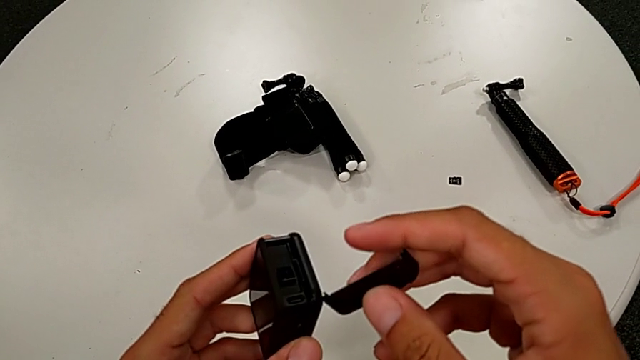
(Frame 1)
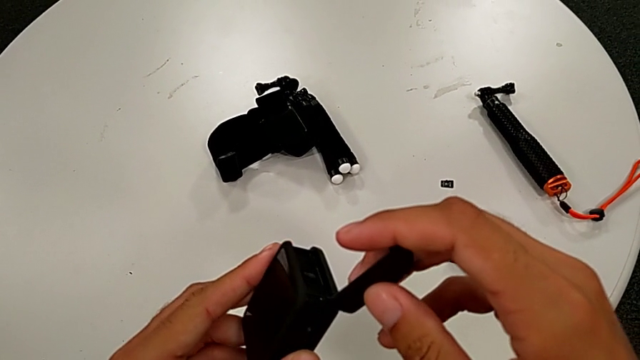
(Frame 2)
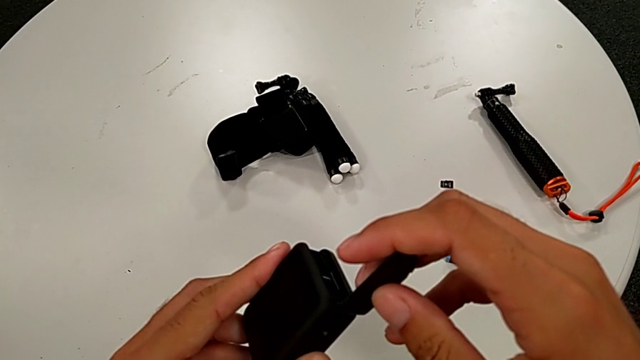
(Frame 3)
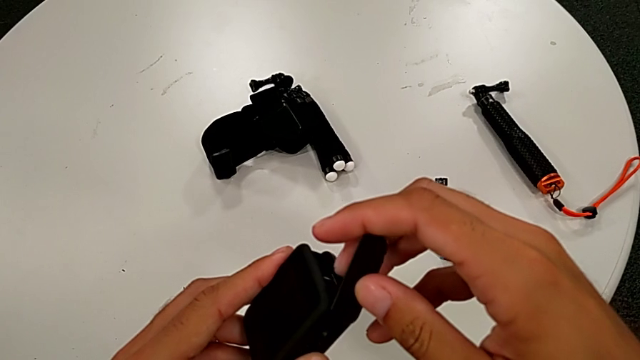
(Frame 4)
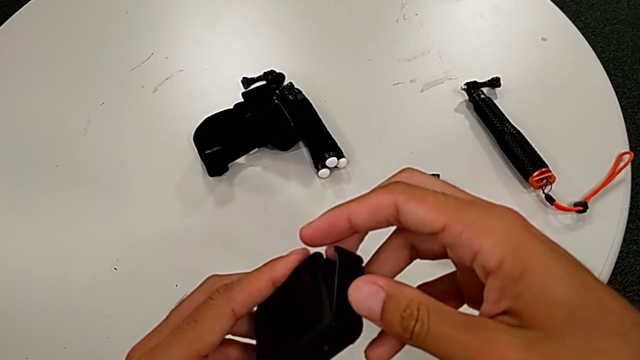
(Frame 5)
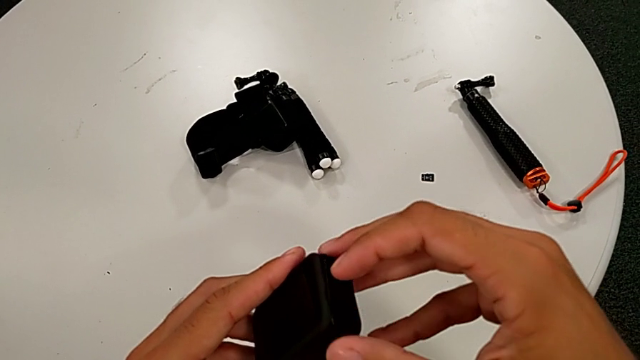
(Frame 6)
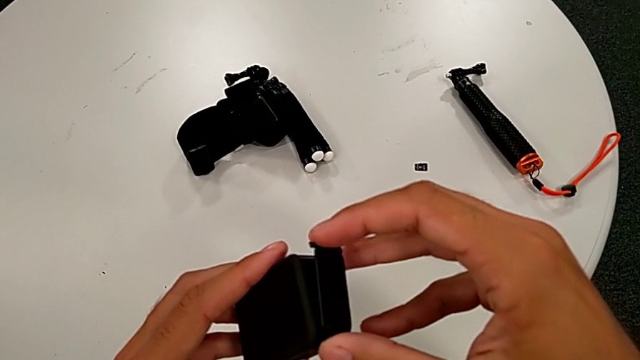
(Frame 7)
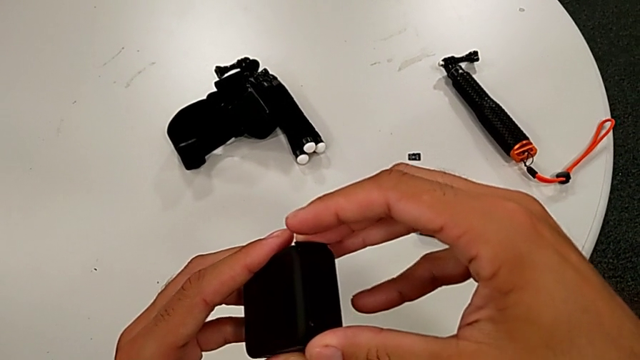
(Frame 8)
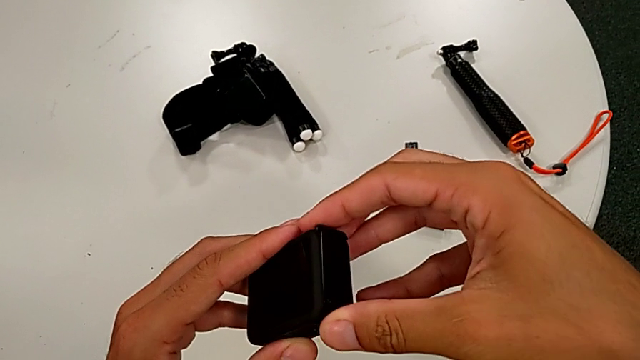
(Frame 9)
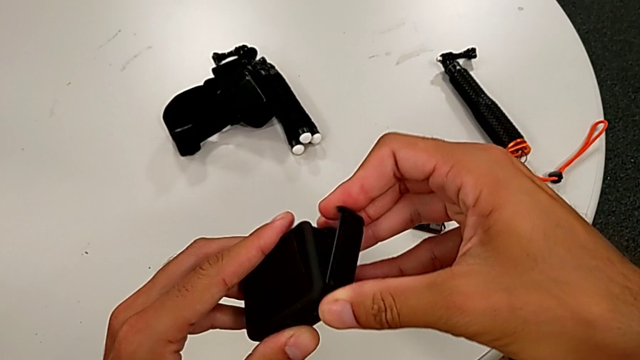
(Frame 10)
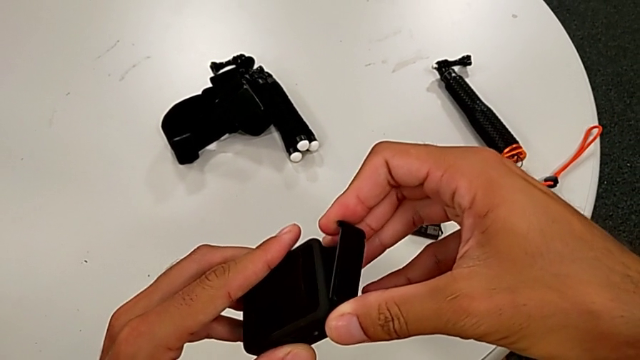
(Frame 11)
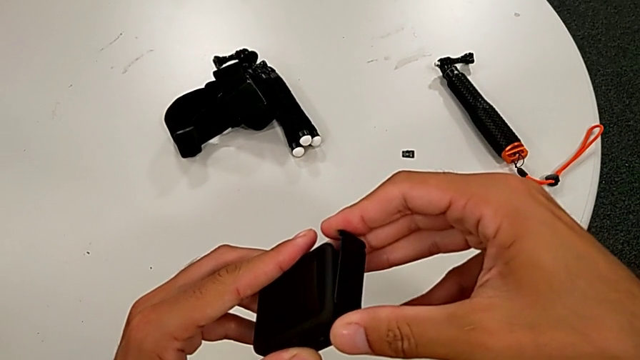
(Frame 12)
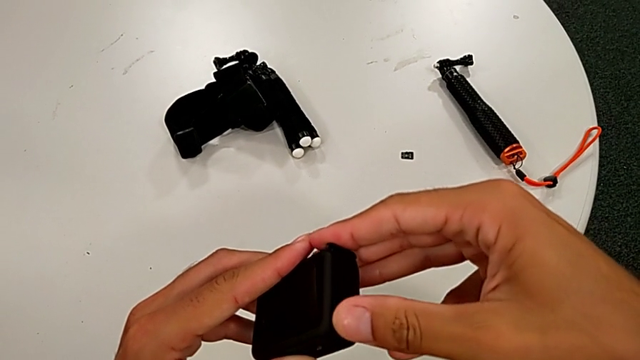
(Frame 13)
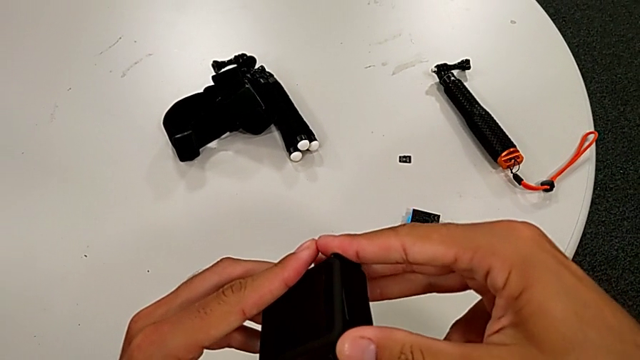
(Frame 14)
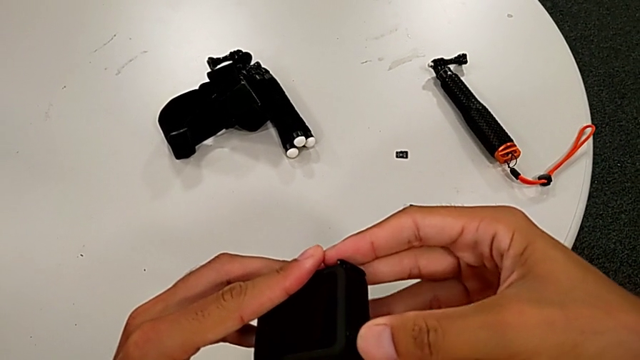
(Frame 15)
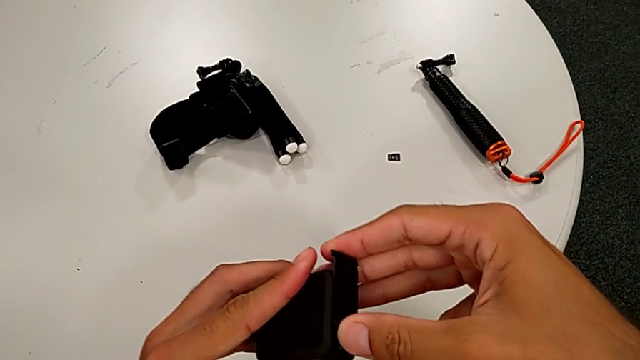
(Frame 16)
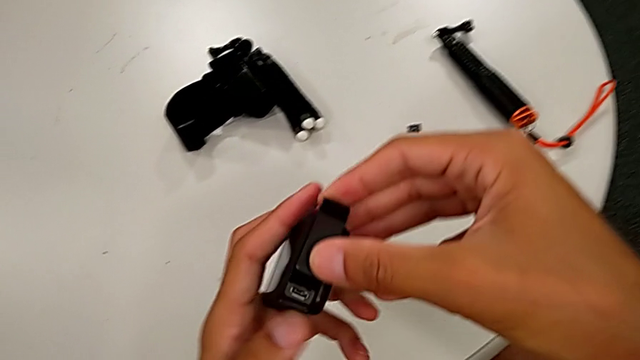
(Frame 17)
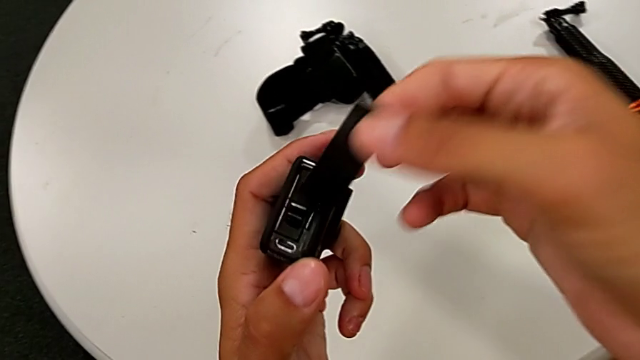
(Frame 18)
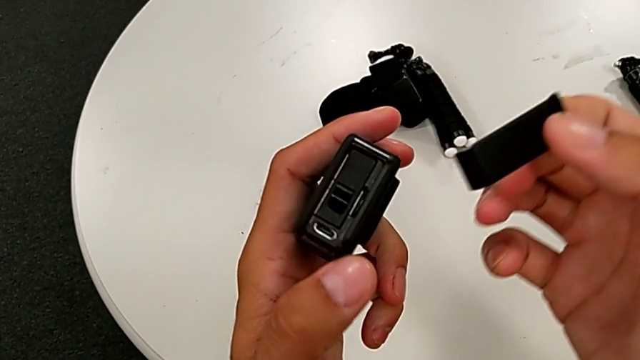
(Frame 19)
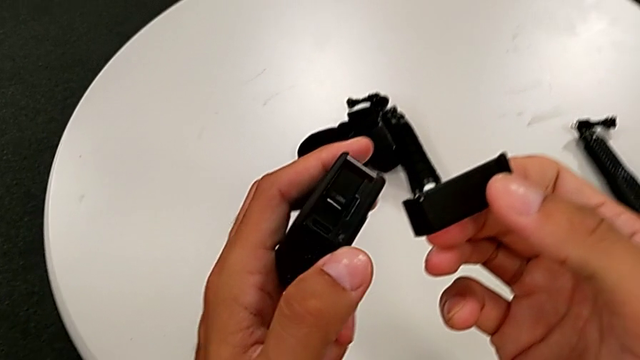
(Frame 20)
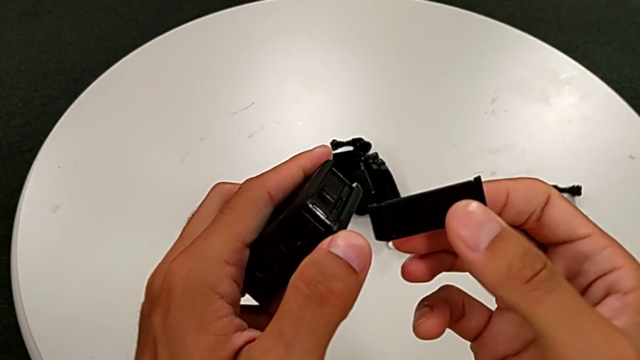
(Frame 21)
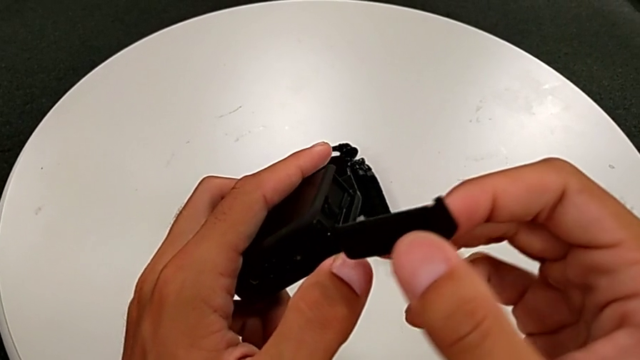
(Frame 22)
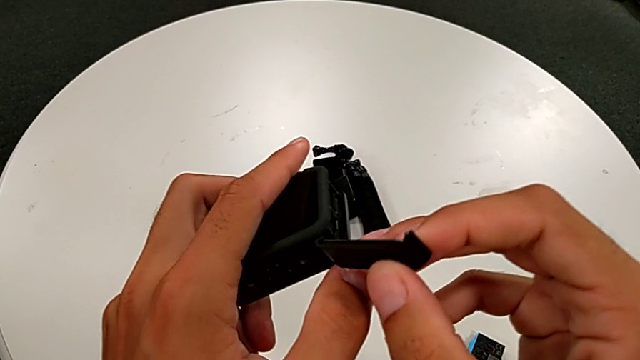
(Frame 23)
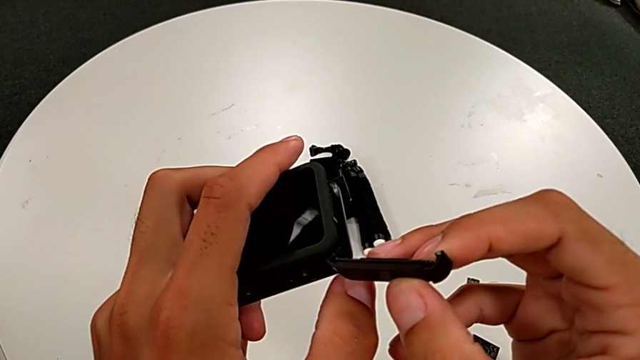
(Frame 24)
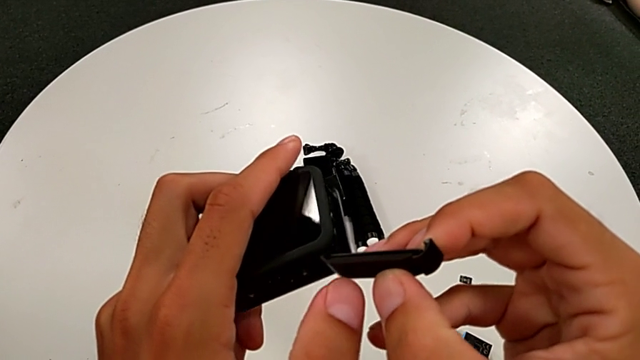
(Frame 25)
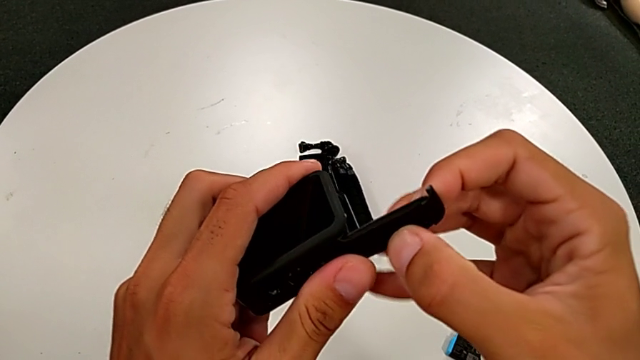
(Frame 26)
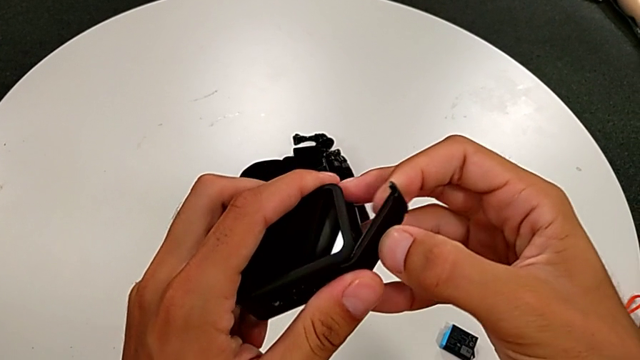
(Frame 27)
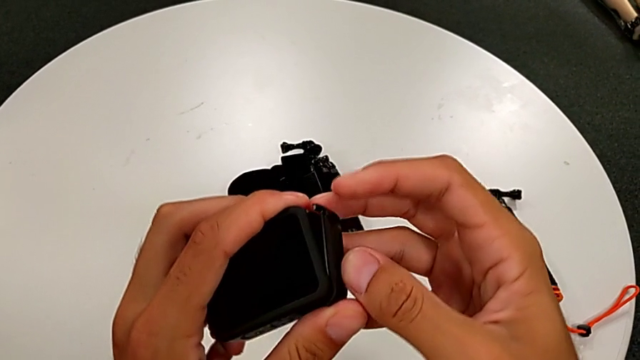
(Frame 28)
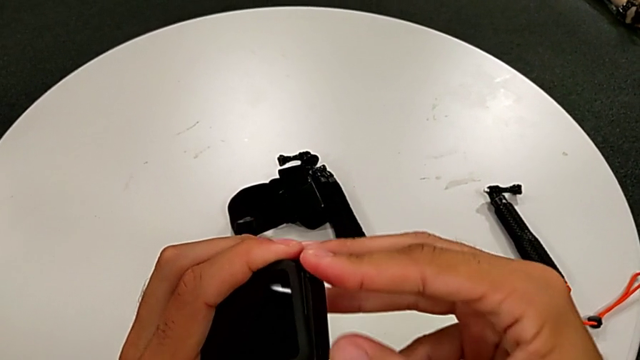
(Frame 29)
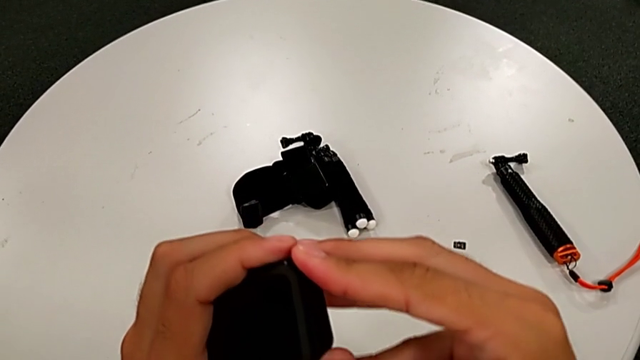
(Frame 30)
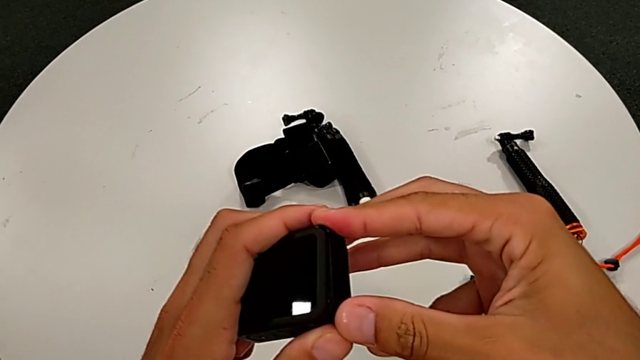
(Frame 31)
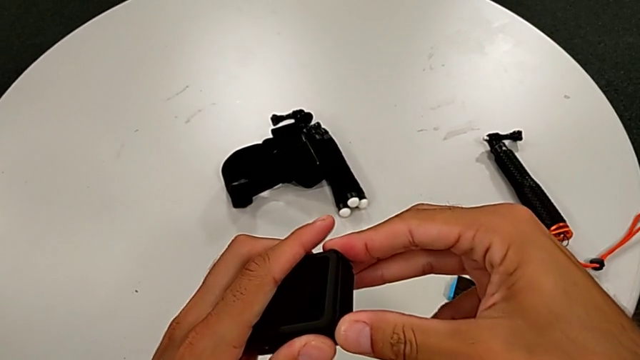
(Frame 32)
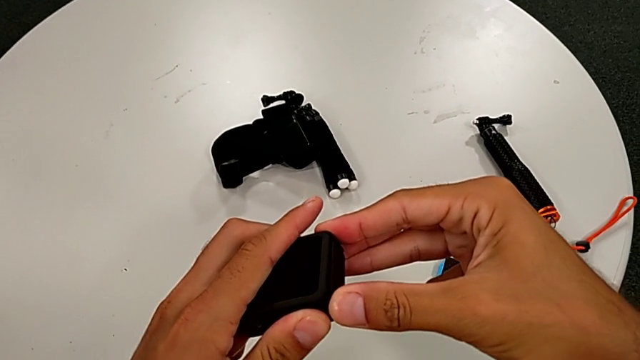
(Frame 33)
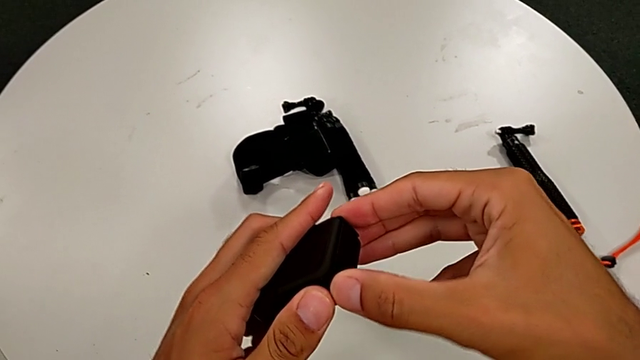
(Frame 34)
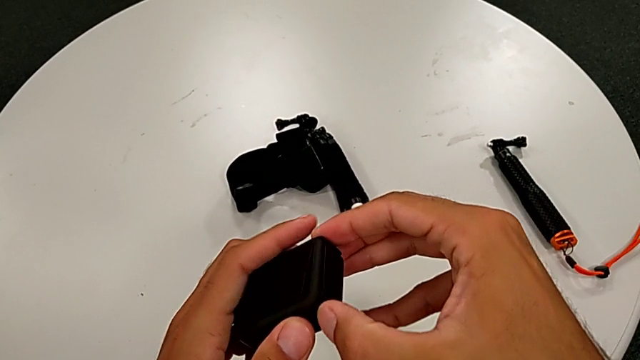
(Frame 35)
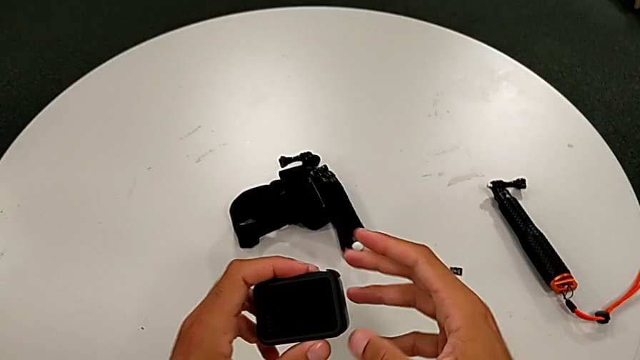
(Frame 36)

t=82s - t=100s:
The camera wearer is changing the SD card. They wrongly assemble the battery door, withdraw it and assemble it.

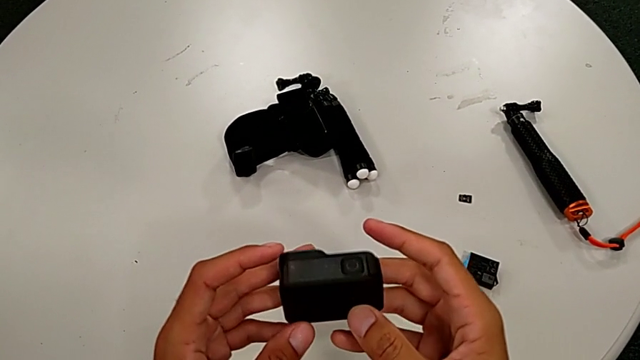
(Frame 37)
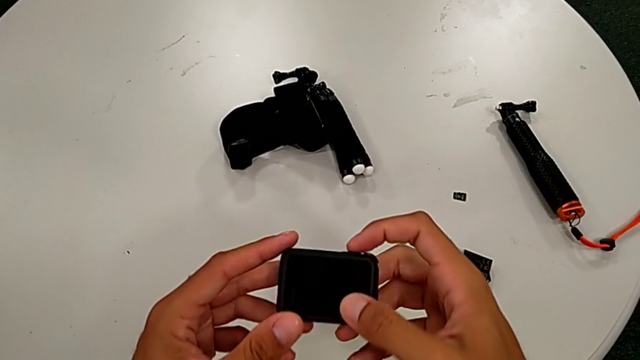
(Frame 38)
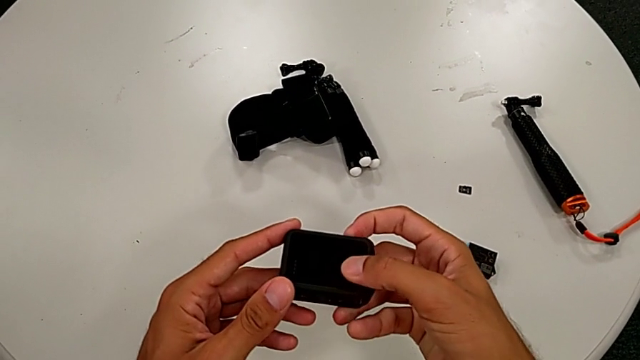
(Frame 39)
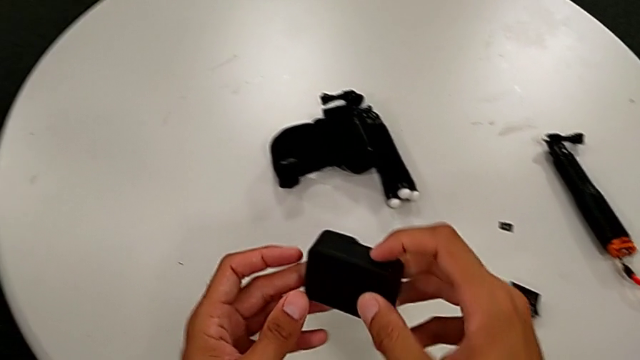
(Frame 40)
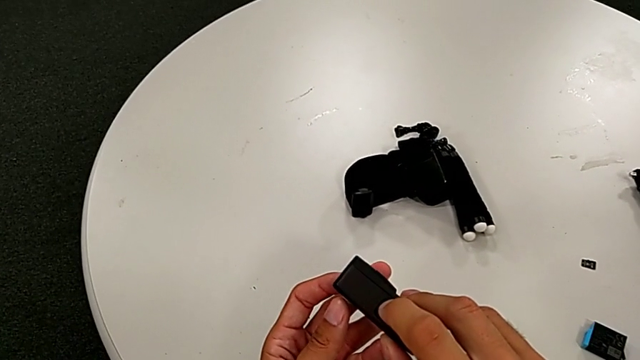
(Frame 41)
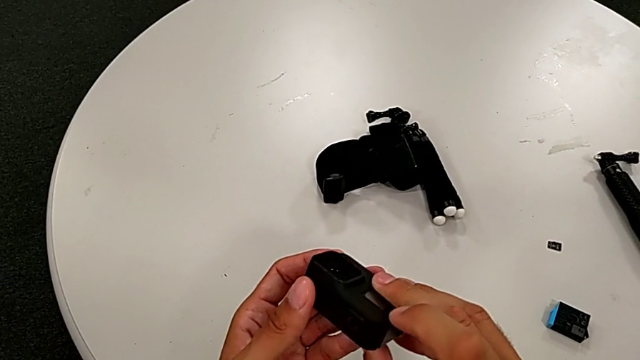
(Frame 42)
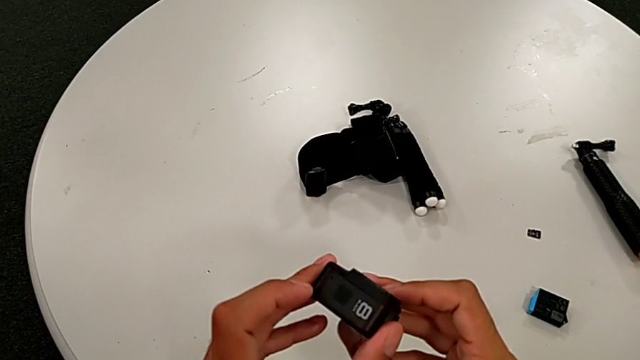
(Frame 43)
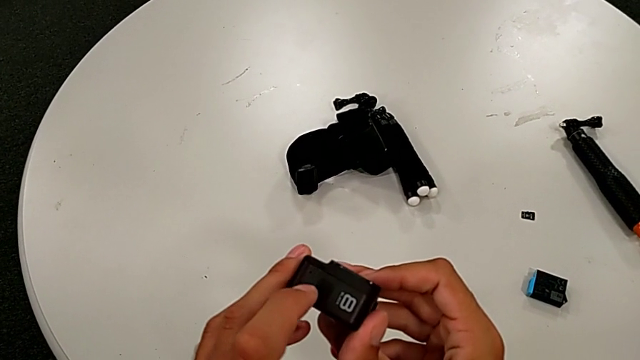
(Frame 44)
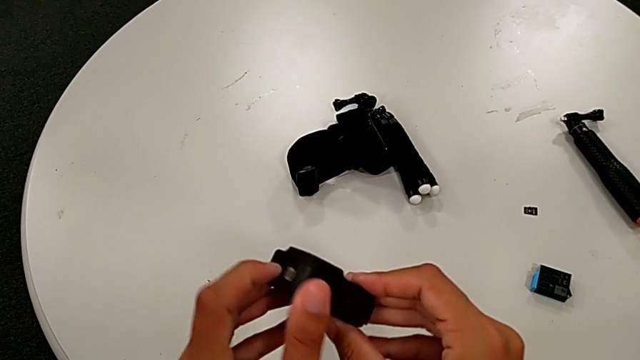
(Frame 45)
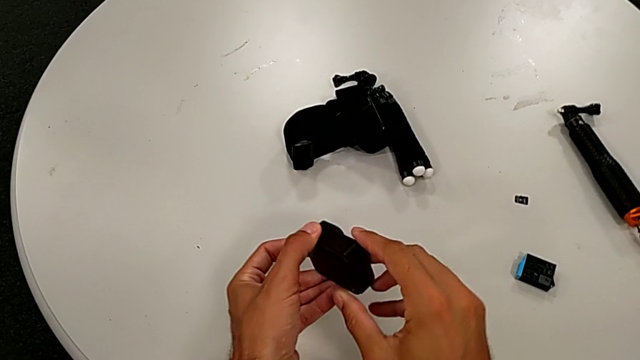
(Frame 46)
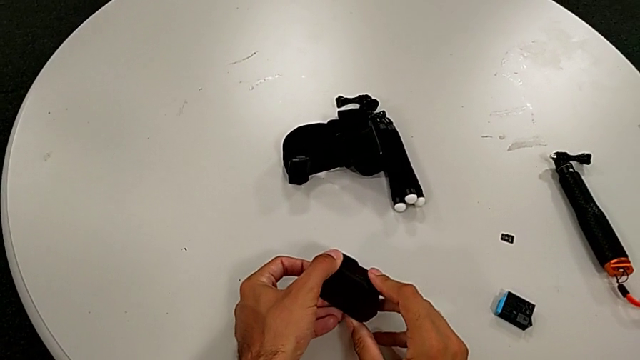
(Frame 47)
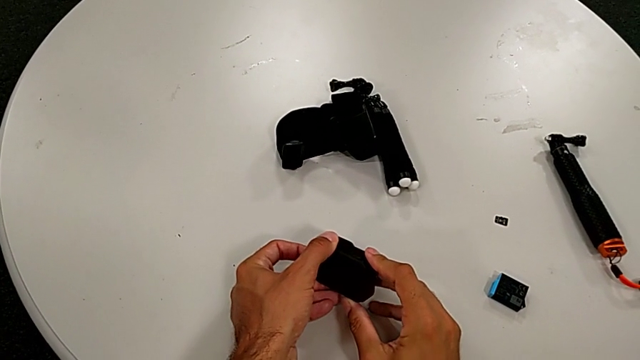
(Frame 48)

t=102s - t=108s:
The camera wearer turns on their GoPro. They inspect the GoPro and turn it on.
